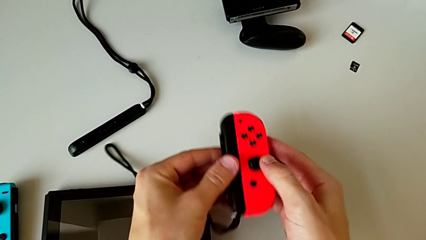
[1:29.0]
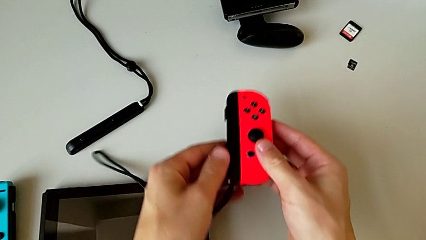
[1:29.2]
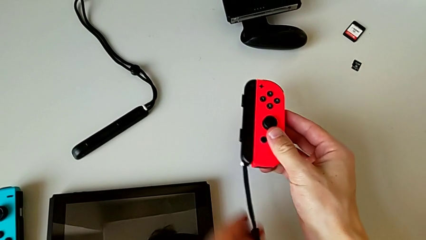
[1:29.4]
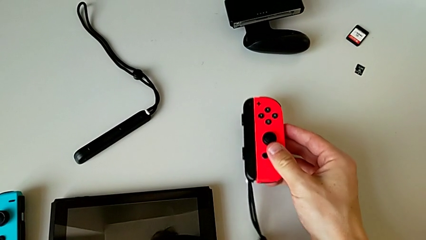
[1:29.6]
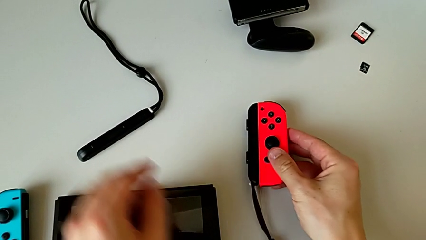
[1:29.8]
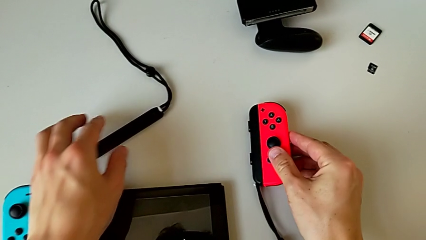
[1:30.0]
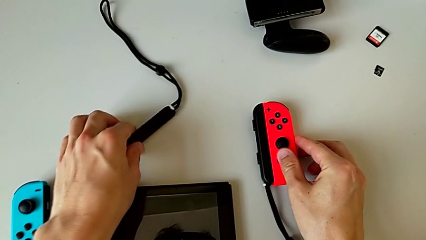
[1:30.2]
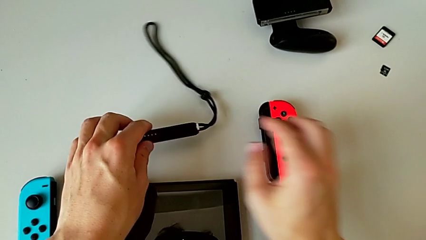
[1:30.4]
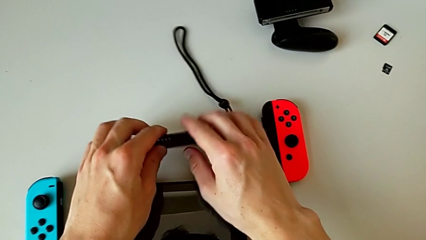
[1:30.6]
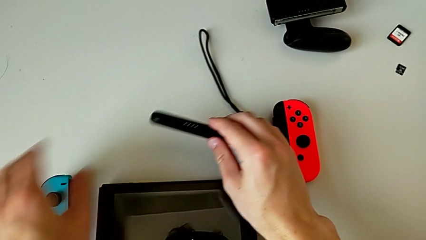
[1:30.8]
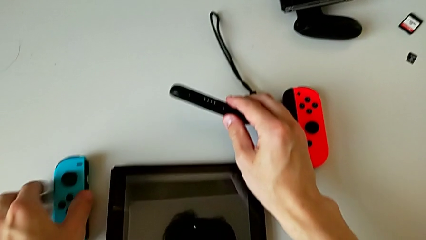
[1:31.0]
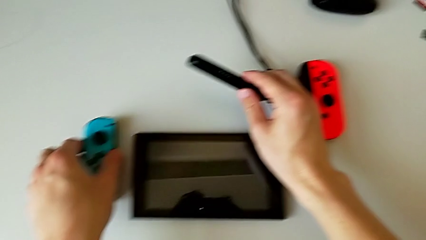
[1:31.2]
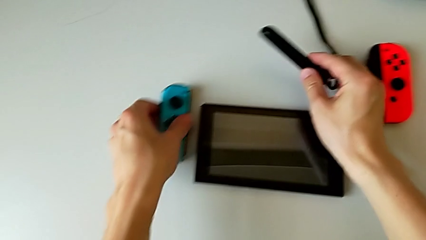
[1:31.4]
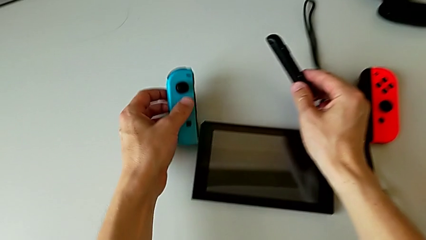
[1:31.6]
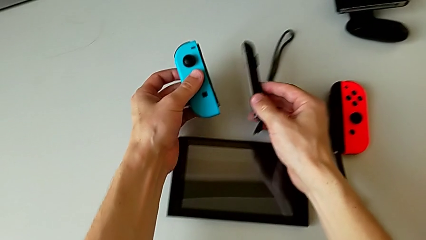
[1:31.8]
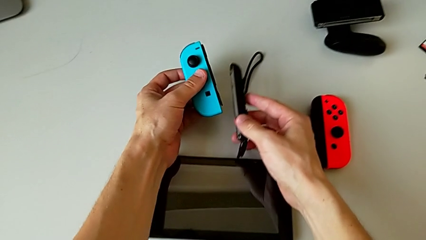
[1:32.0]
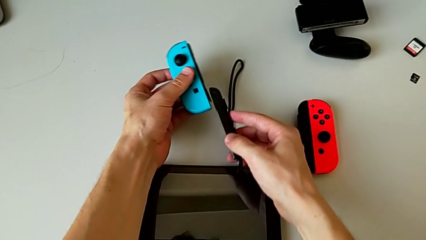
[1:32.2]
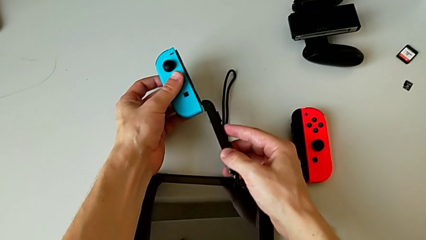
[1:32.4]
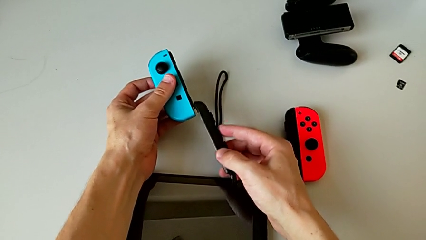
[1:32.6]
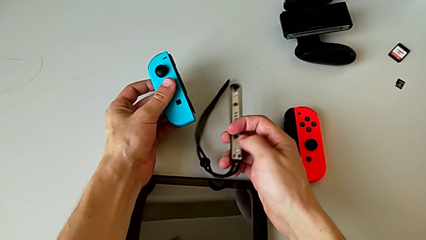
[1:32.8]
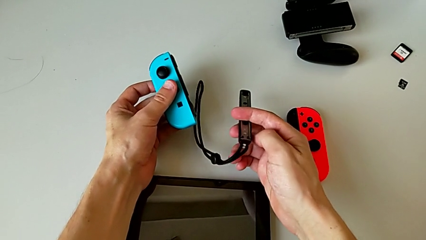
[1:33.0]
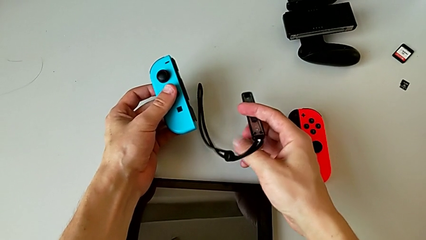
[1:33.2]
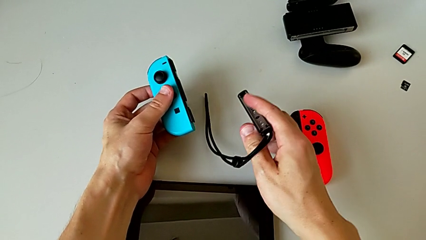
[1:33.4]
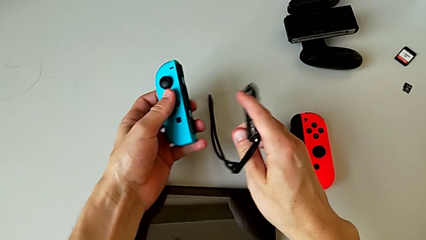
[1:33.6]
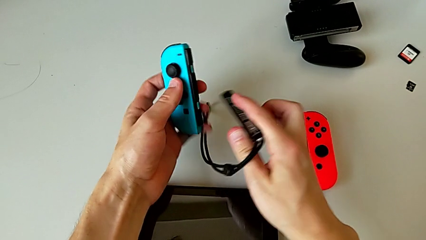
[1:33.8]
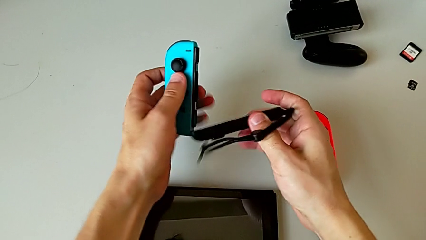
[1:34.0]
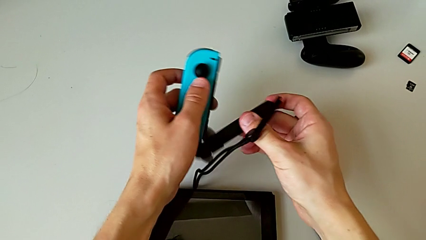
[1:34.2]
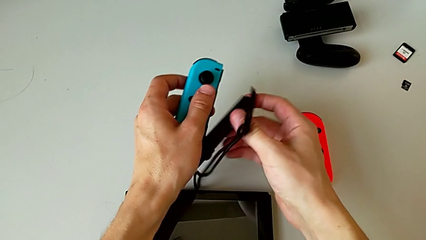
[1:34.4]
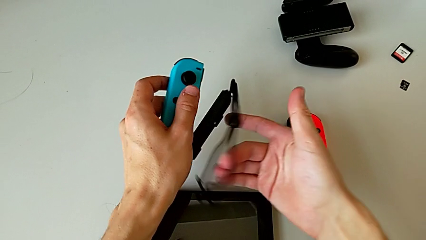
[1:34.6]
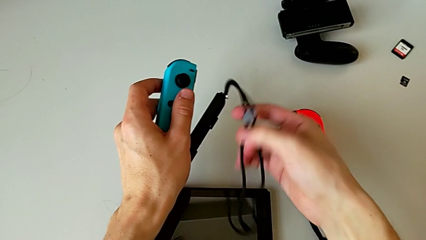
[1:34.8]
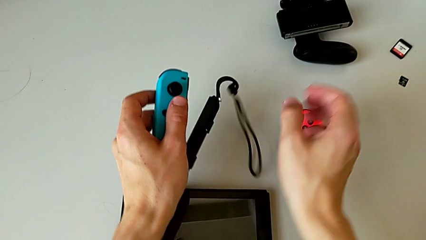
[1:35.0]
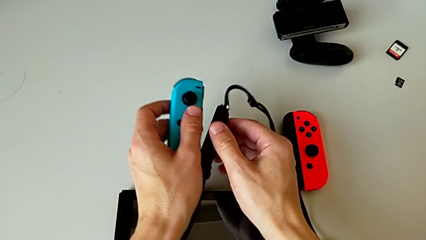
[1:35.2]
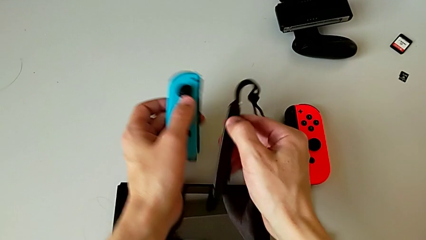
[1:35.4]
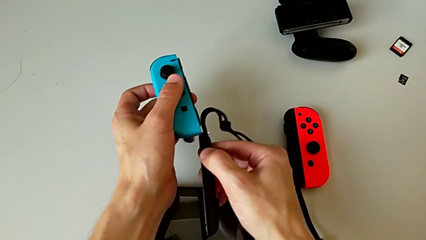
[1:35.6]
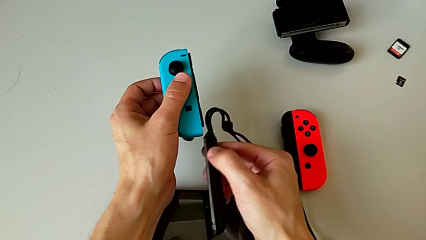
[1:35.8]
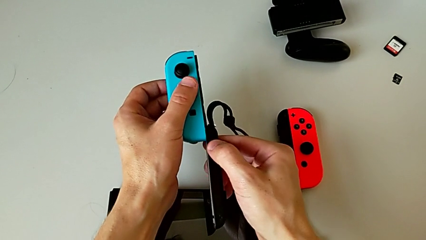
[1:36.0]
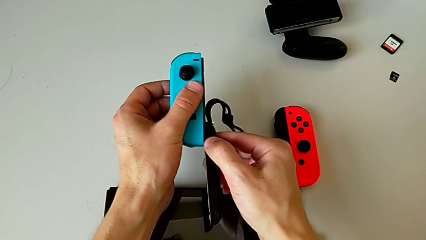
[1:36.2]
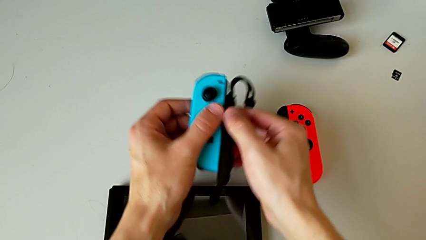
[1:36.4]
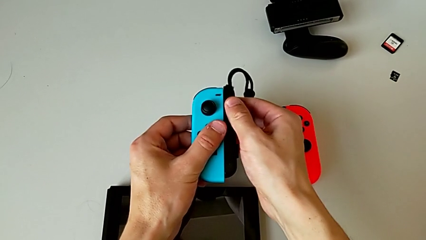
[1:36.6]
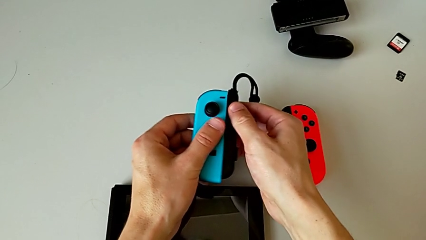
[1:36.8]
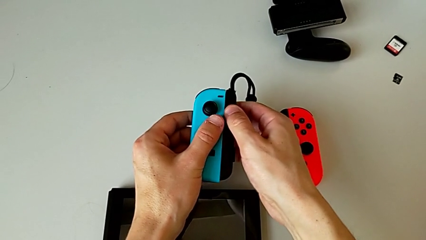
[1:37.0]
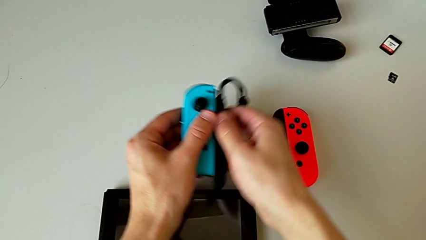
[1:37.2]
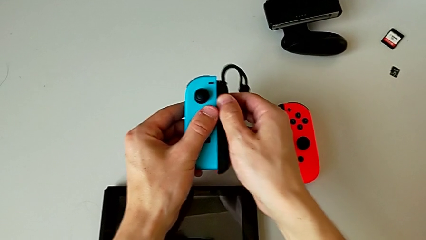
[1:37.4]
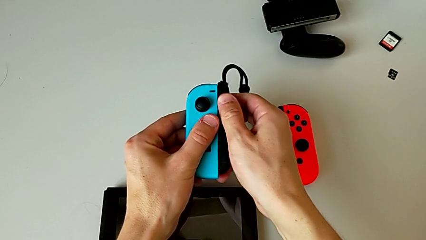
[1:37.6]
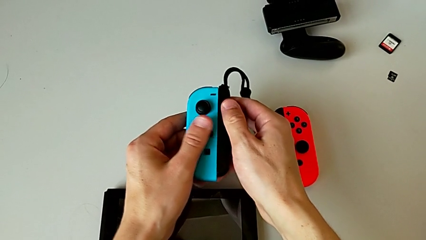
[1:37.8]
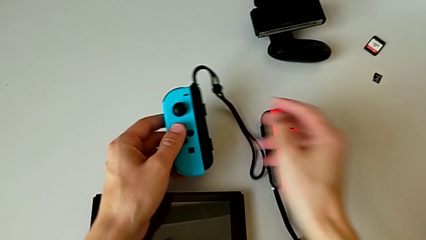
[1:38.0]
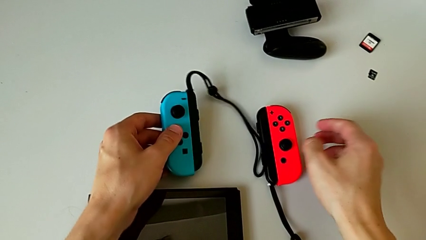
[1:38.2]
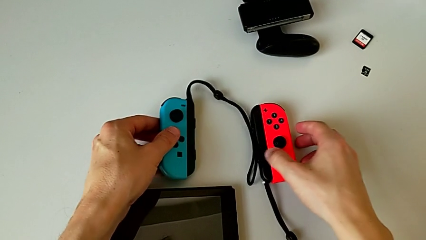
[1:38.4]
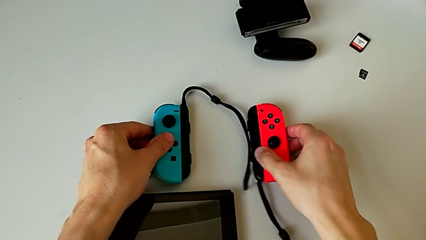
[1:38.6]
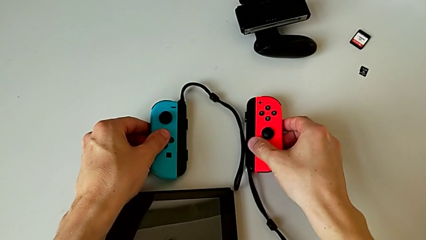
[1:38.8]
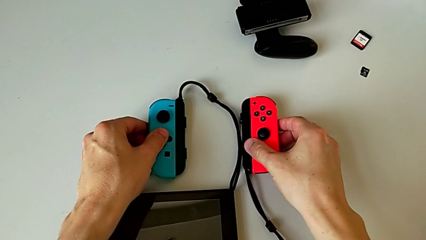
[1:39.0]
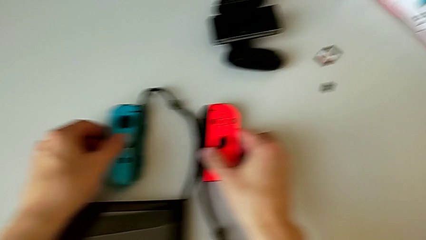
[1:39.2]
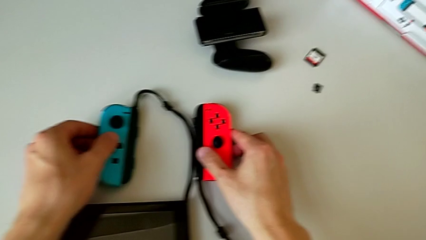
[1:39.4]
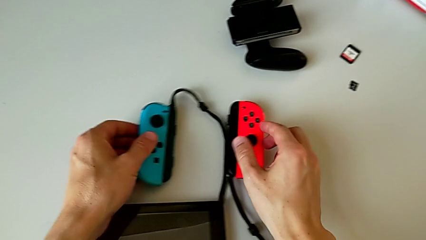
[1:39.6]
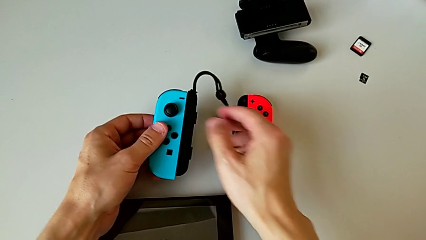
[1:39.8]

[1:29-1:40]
The camera wearer is assembling the Joy-Con controllers into the straps. They assemble the blue Joy-Con controller.

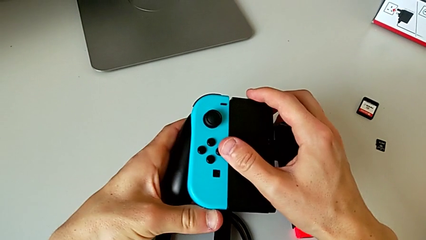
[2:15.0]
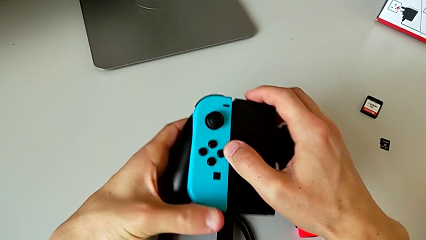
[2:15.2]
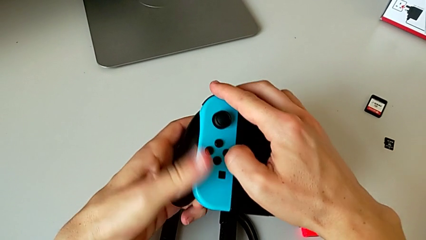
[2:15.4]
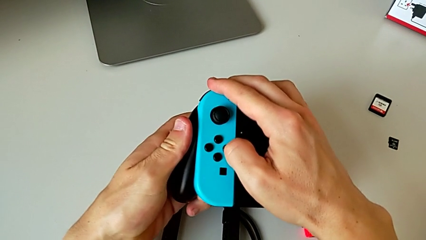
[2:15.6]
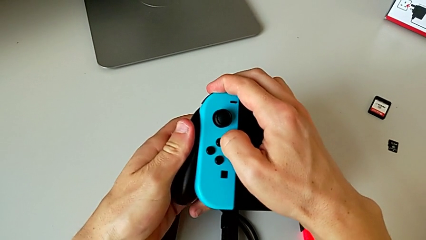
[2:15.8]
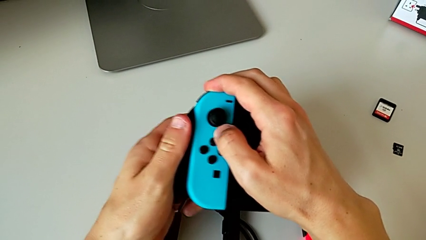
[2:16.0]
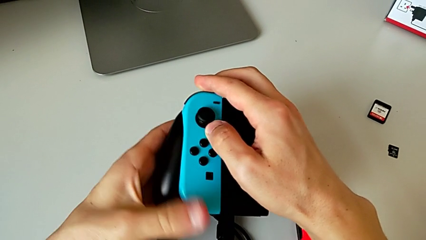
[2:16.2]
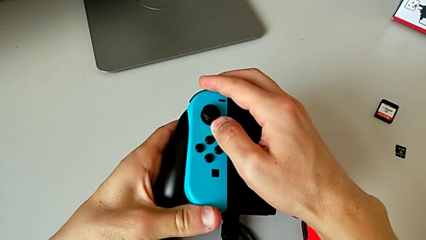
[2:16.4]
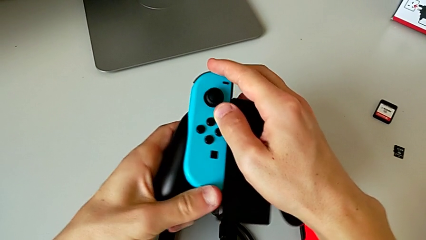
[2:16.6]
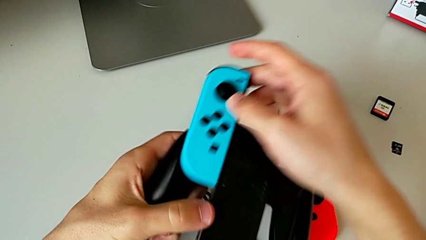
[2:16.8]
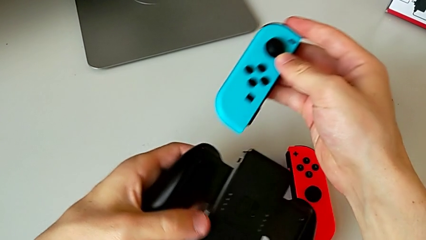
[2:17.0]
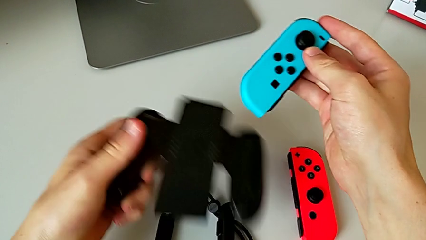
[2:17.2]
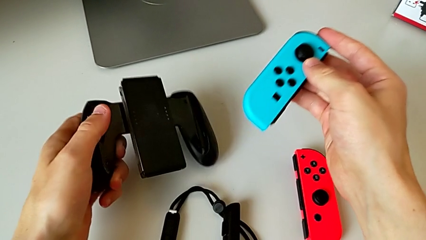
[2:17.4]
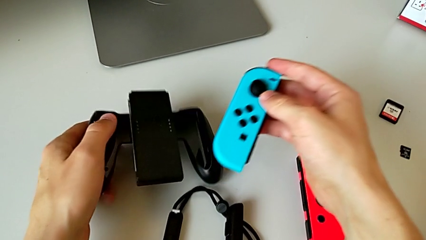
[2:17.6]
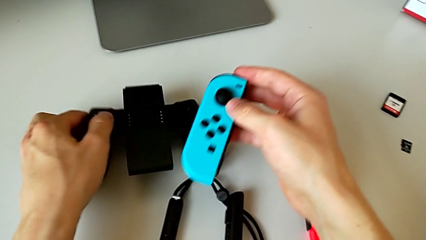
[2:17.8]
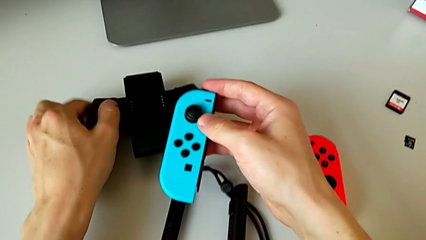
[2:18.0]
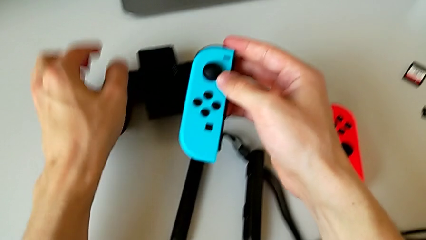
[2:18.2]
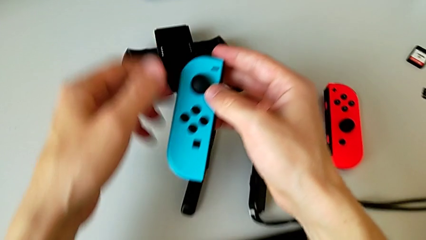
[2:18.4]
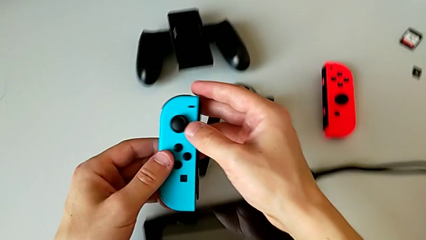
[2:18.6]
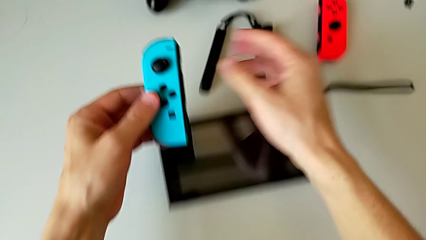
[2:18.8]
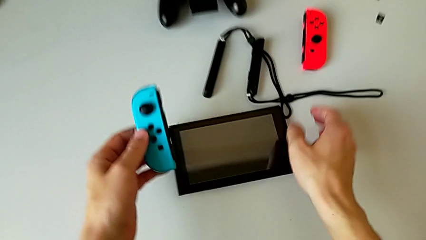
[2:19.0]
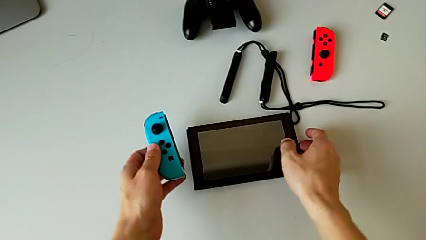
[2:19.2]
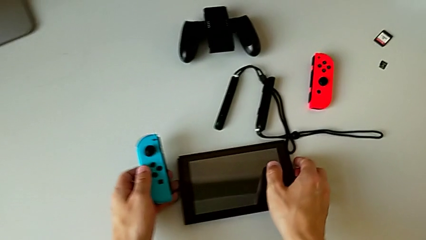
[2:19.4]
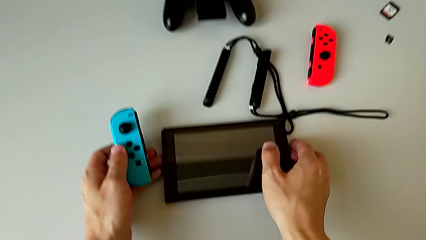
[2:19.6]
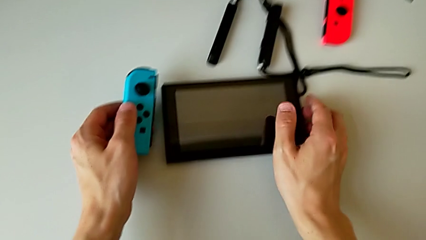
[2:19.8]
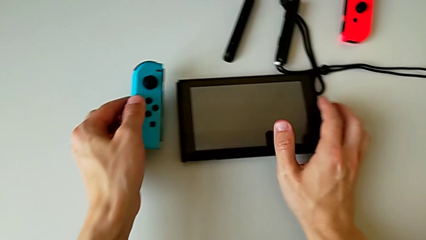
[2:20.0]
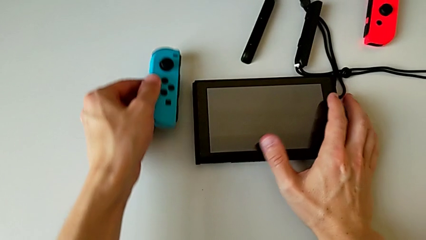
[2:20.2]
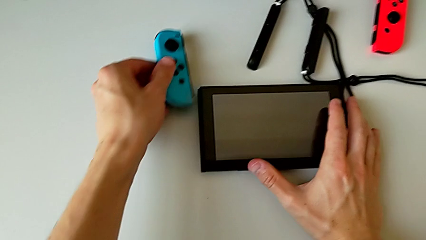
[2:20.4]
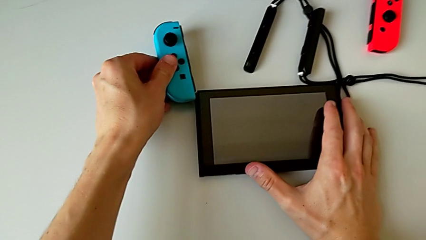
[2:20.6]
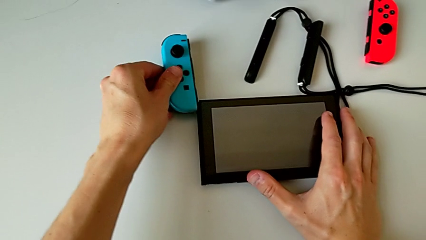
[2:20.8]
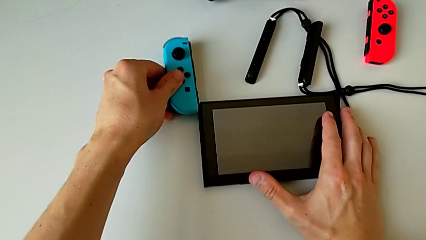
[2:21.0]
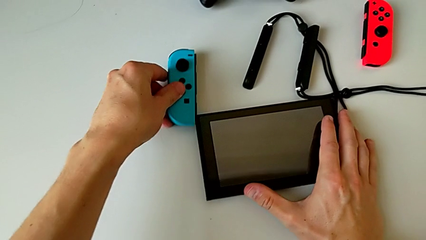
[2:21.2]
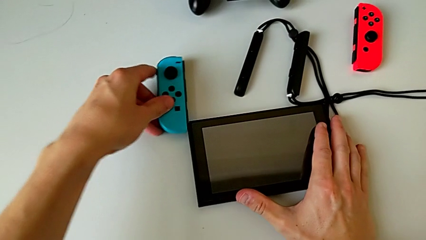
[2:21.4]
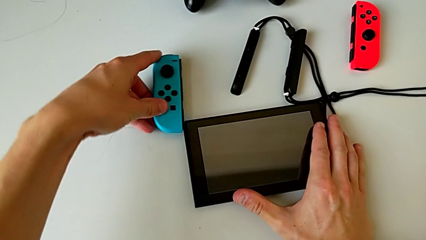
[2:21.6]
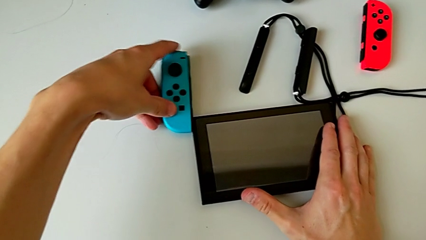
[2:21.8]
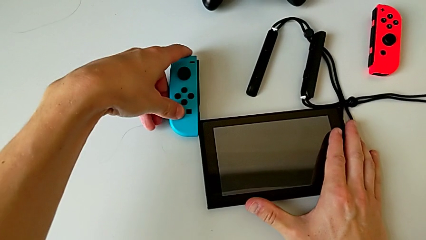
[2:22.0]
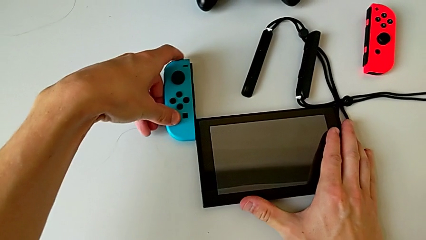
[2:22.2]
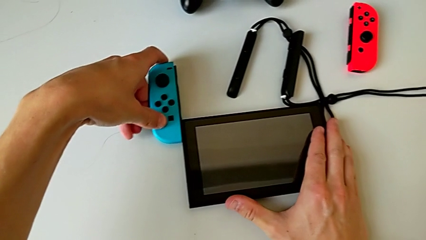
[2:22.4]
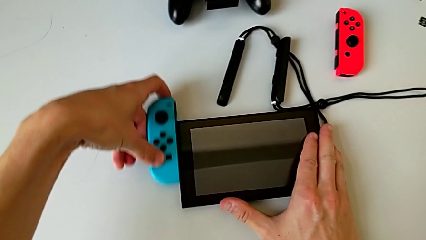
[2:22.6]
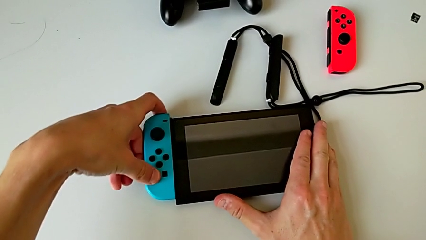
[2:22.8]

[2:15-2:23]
The camera wearer is placing the Joy-Con controllers into handheld grip mode. They withdraw the blue Joy-Con controller and assemble it.
